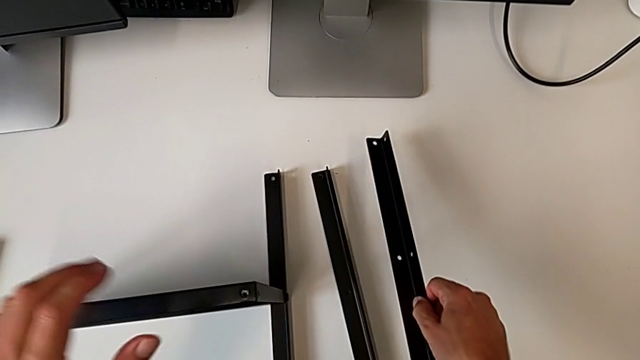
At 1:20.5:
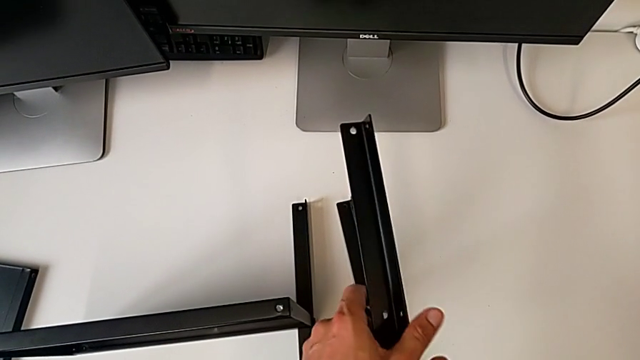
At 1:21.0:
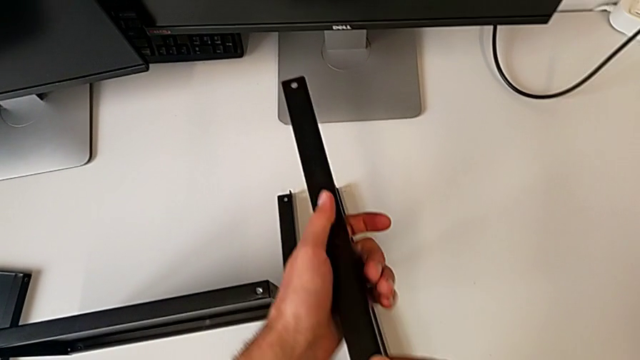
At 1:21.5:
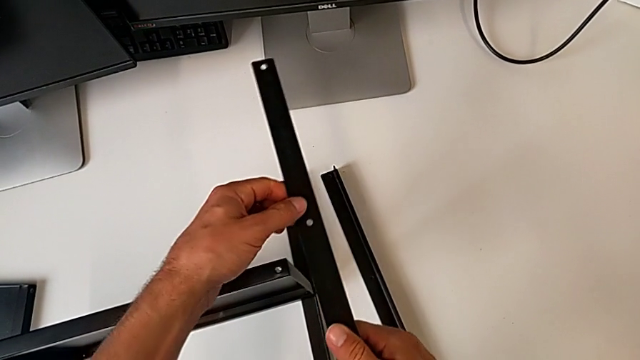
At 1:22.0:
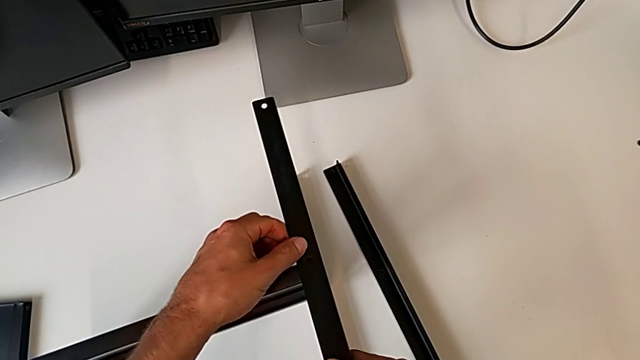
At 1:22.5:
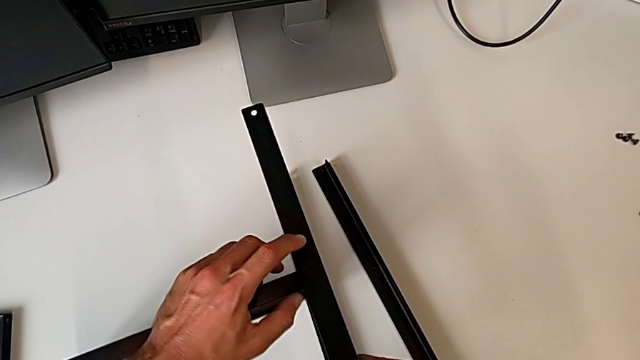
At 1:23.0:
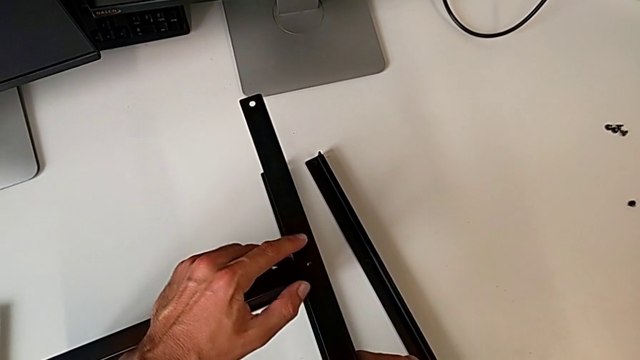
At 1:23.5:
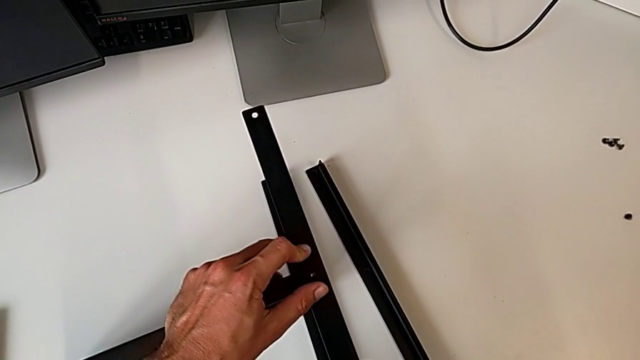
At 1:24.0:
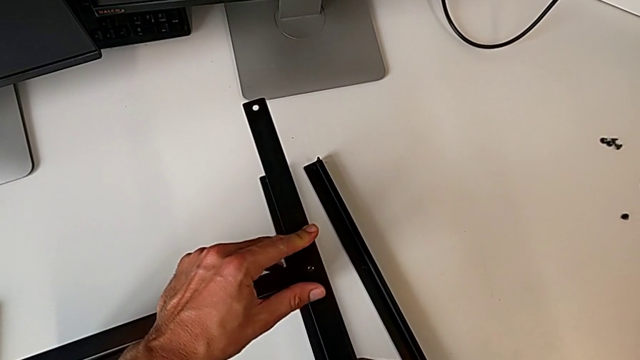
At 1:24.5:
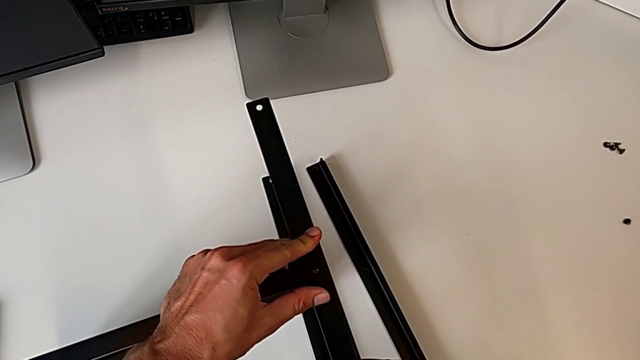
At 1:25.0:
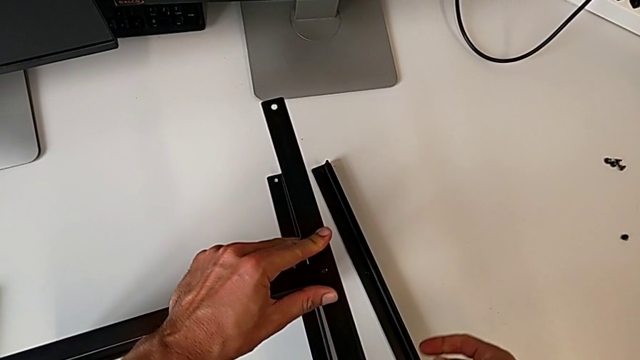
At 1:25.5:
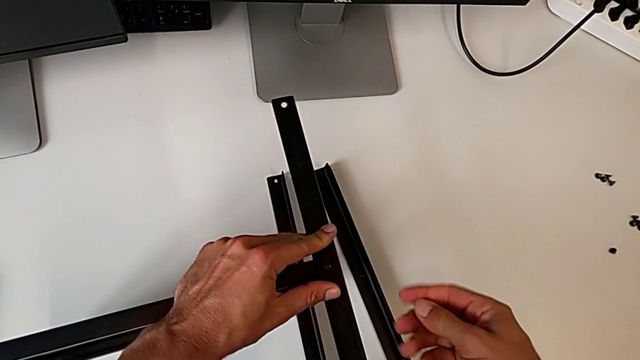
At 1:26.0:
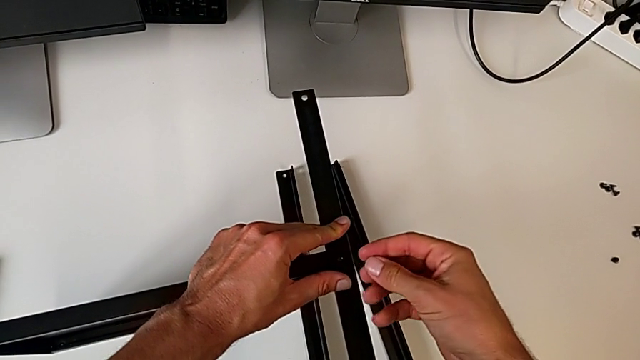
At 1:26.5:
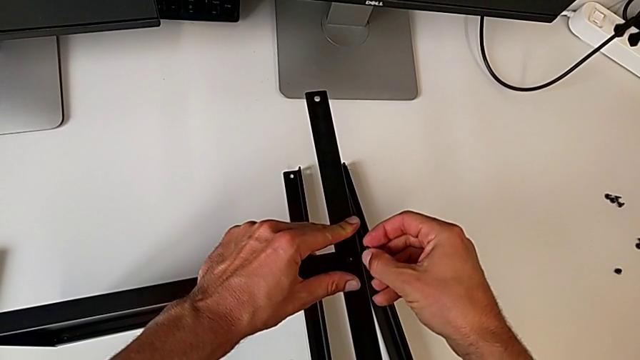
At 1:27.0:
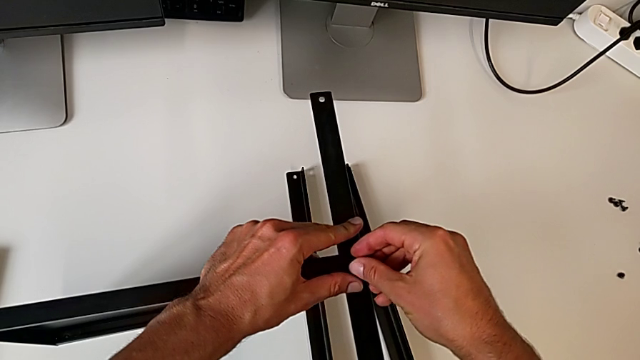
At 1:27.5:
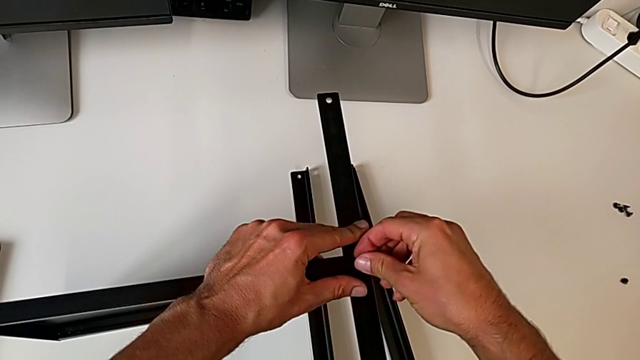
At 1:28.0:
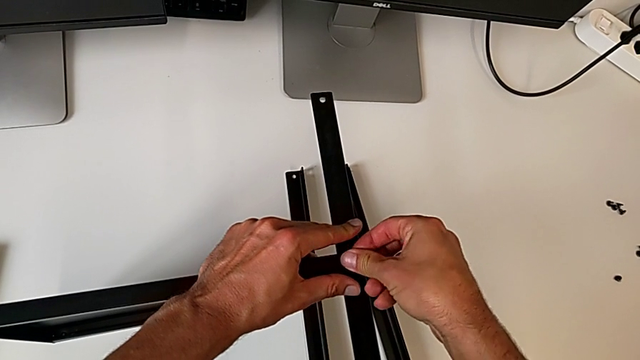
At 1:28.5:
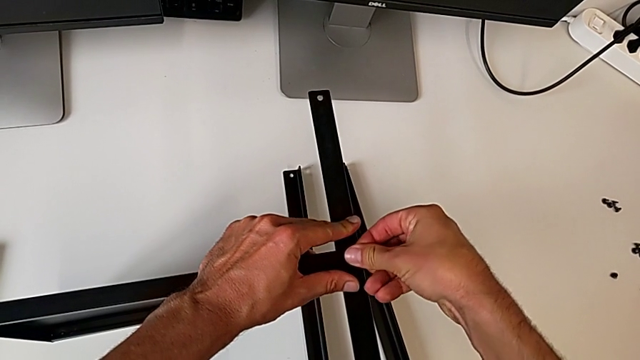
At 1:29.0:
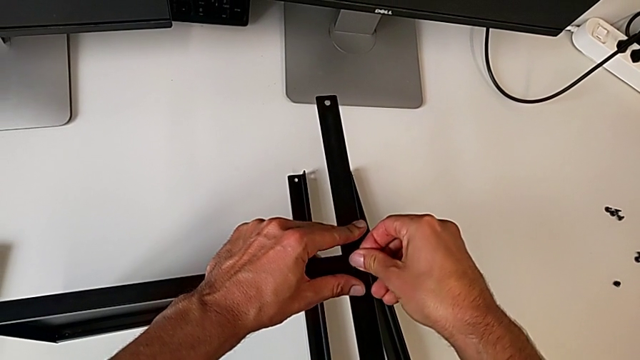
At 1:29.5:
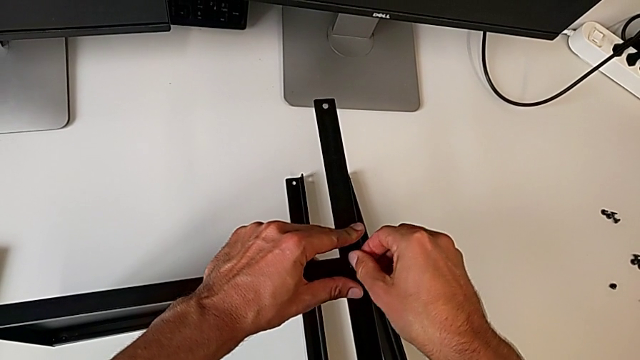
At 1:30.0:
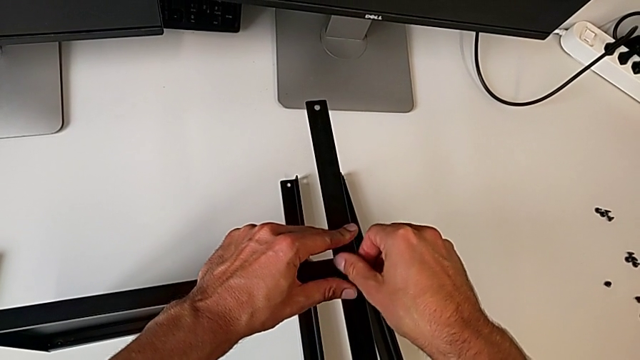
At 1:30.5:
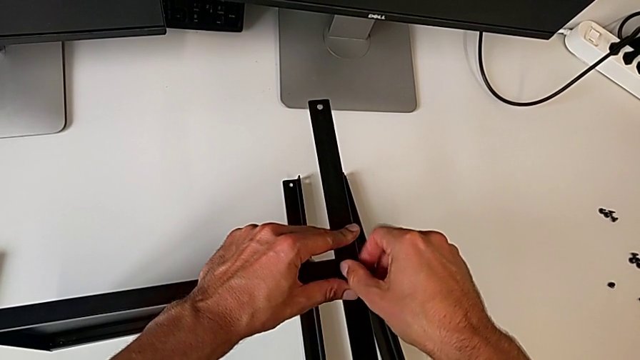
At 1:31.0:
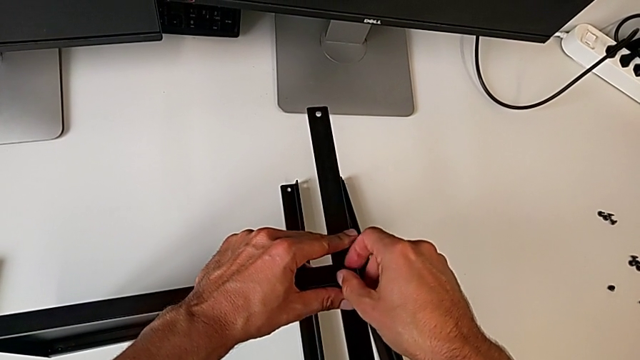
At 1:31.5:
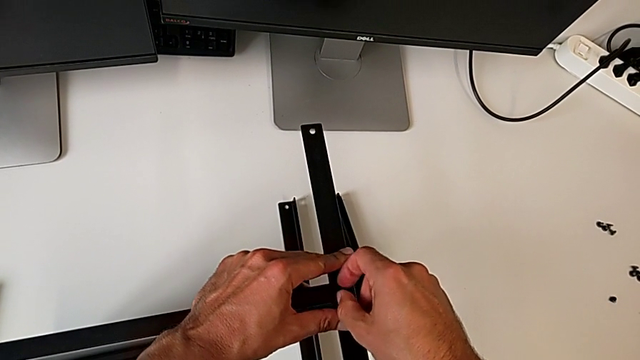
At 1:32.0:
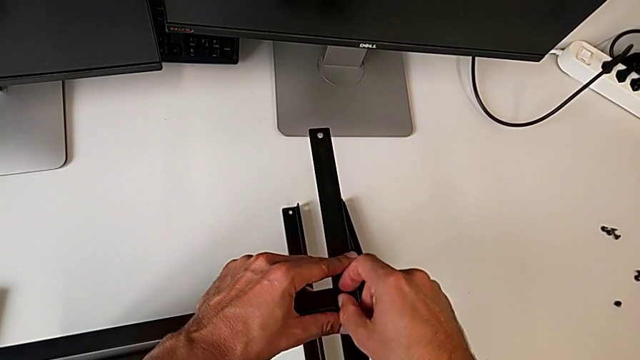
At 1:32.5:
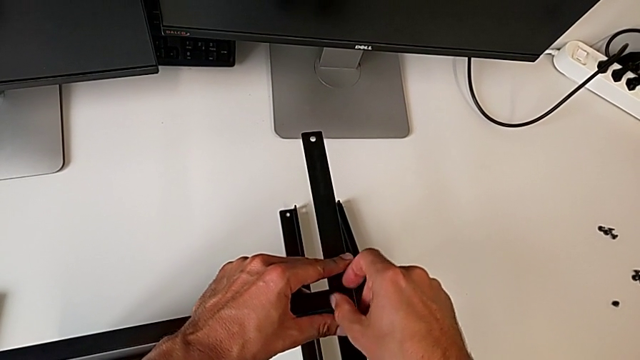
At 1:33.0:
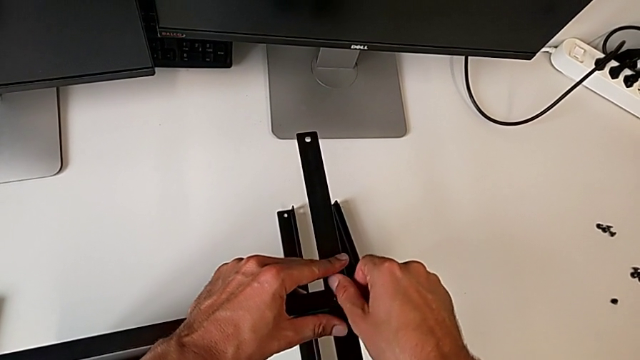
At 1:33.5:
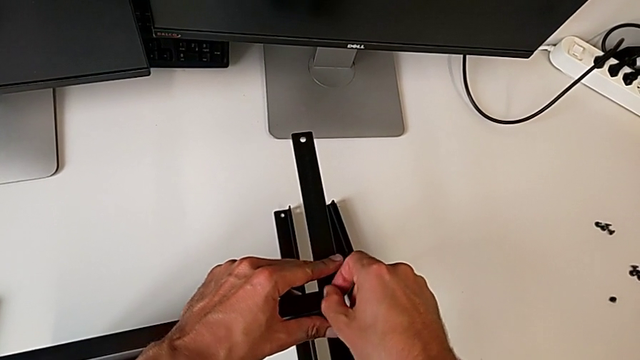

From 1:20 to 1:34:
The camera wearer is assembling the second leg of the shelf. They grab the first leg, align the second leg and screw the first hex socket head.

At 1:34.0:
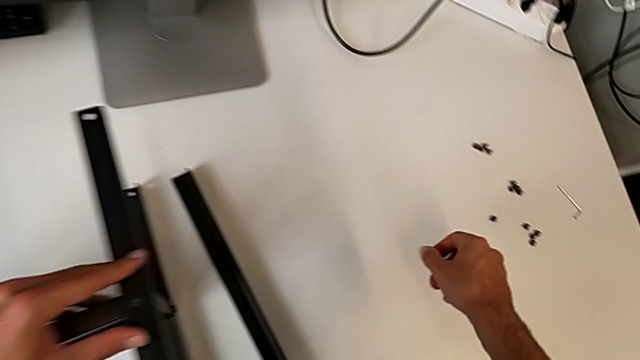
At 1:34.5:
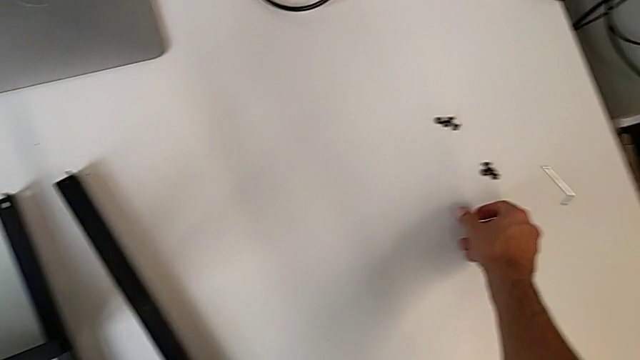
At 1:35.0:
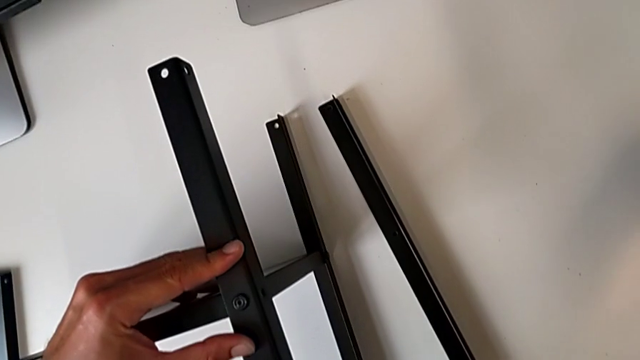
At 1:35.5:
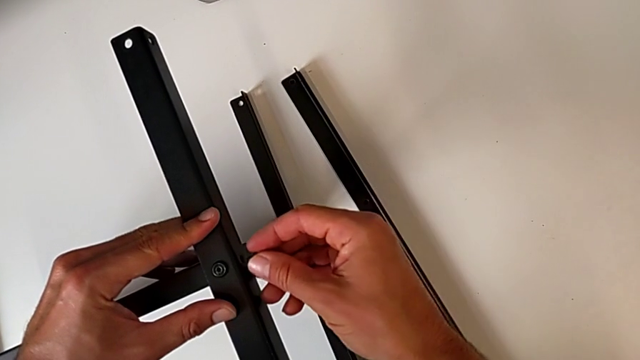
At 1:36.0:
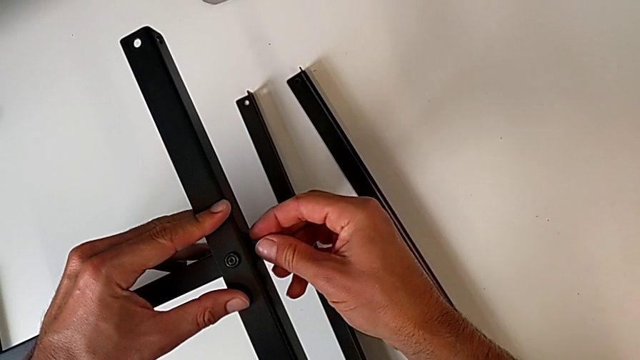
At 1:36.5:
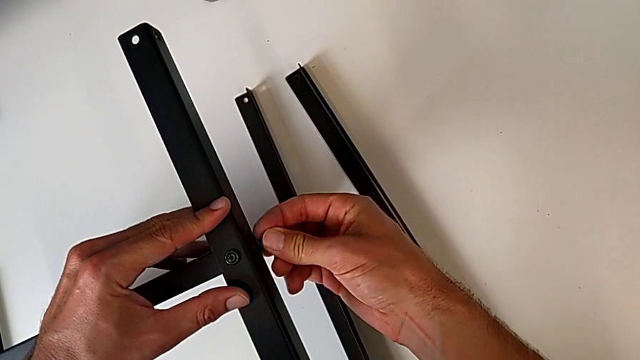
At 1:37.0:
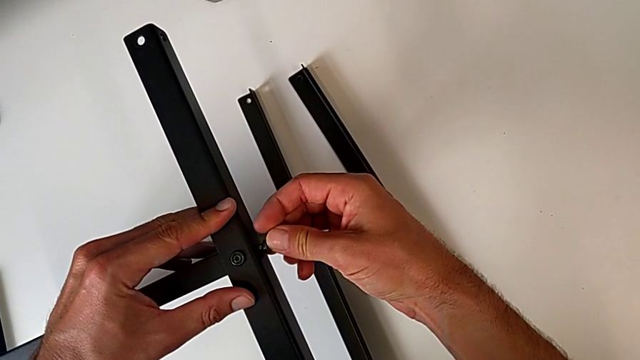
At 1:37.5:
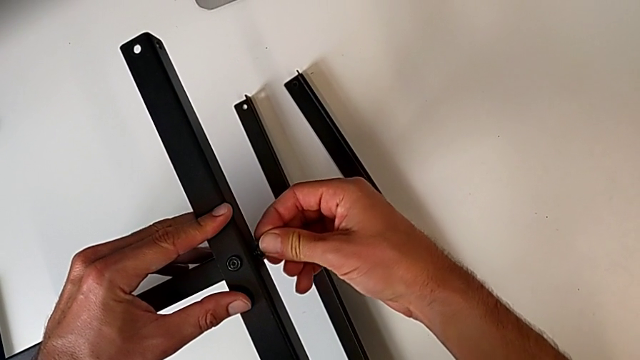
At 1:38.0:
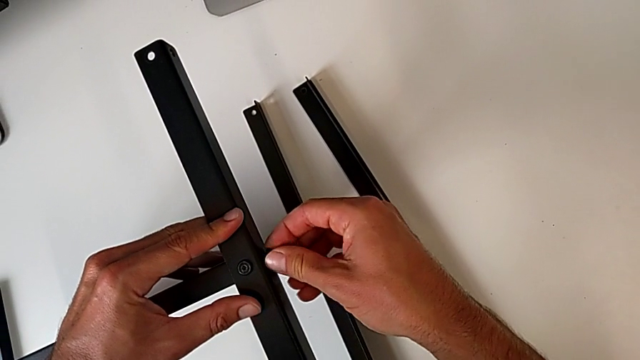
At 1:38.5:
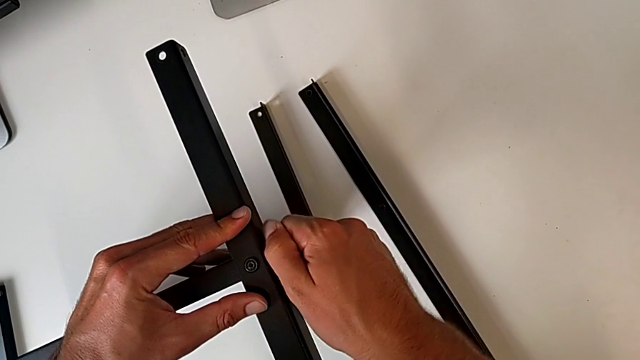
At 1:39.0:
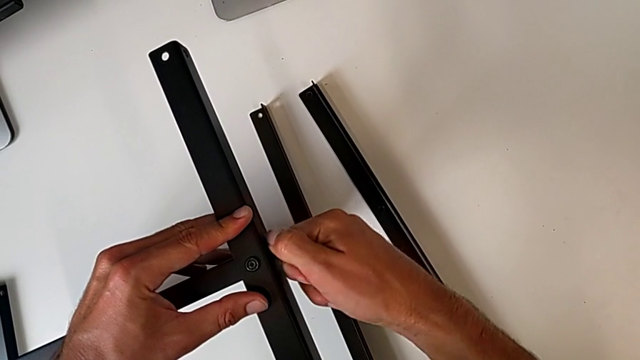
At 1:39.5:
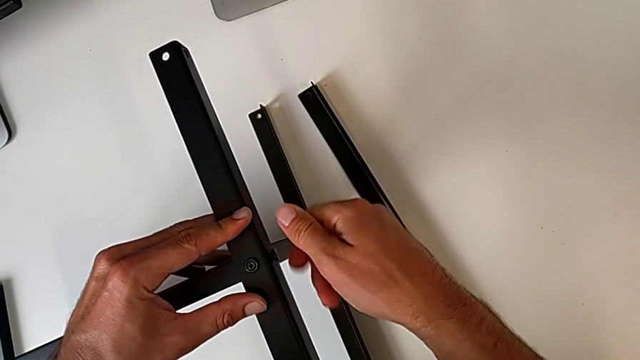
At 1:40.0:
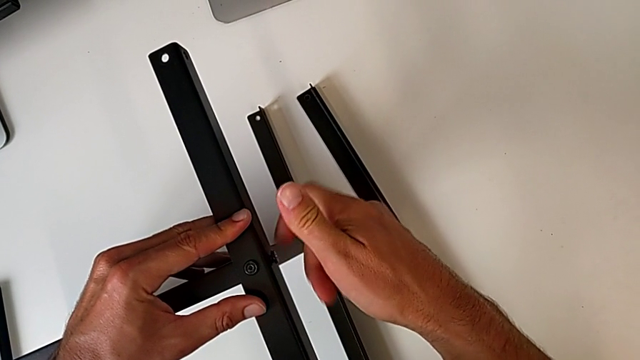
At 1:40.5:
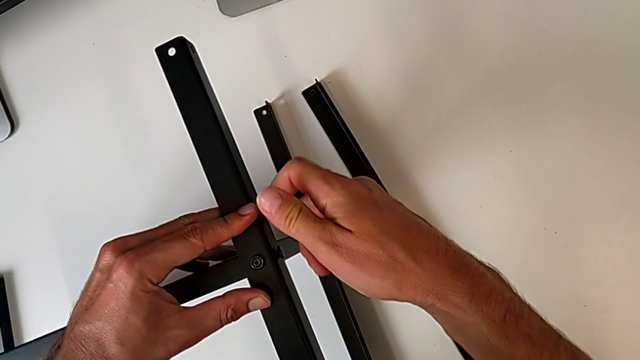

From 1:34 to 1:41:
The camera wearer is assembling the second leg of the shelf. They begin to screw the second hex socket head.
